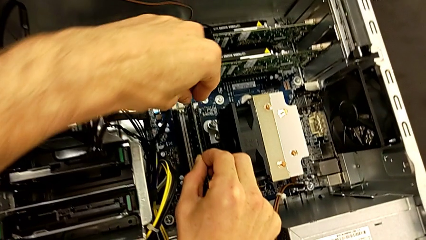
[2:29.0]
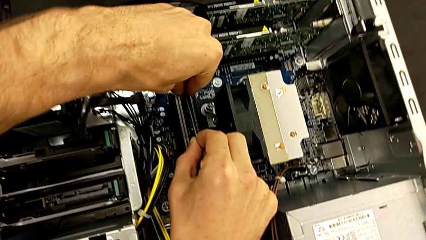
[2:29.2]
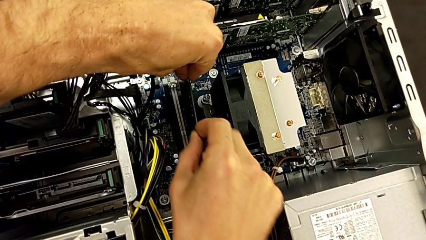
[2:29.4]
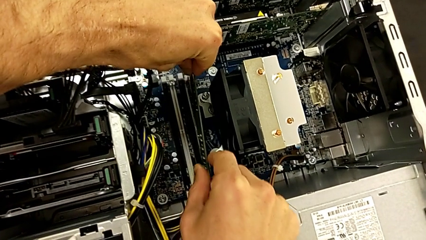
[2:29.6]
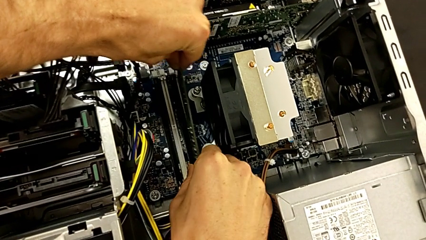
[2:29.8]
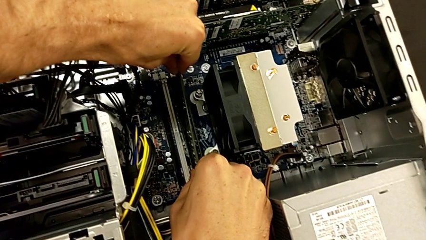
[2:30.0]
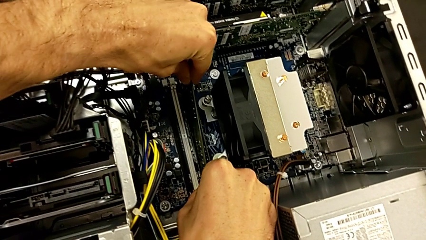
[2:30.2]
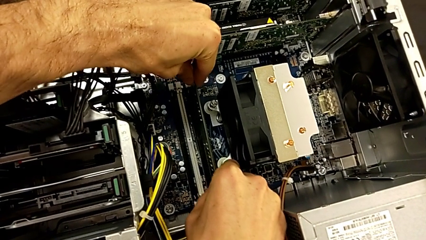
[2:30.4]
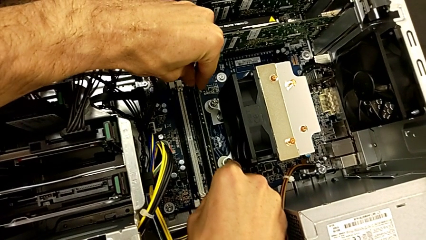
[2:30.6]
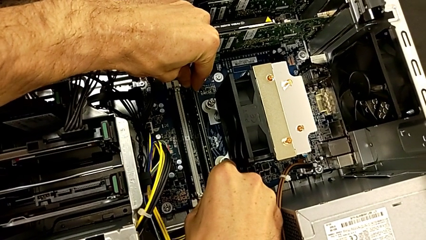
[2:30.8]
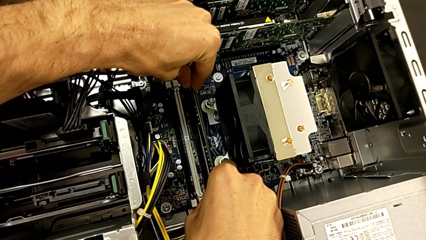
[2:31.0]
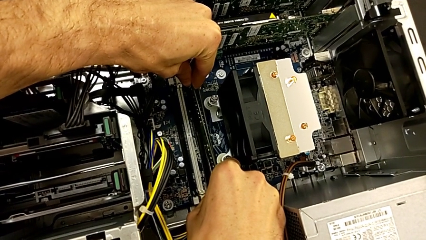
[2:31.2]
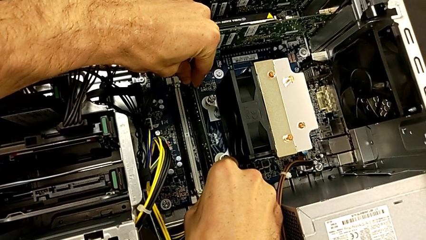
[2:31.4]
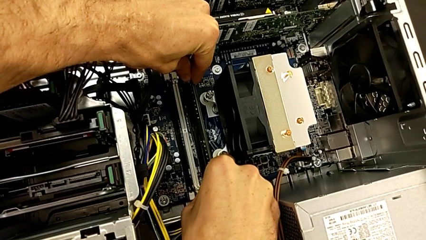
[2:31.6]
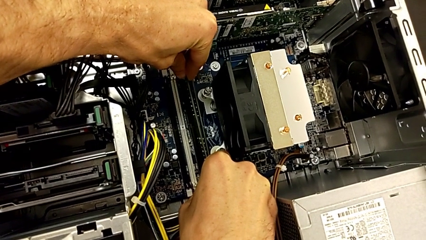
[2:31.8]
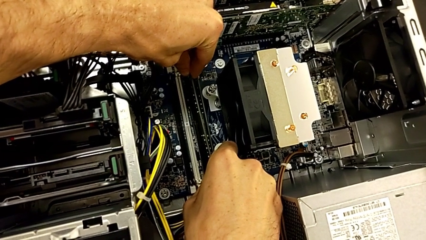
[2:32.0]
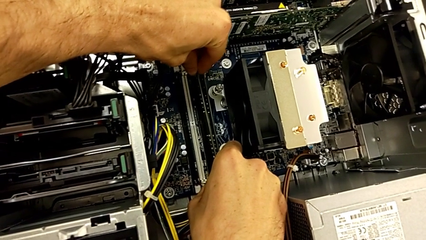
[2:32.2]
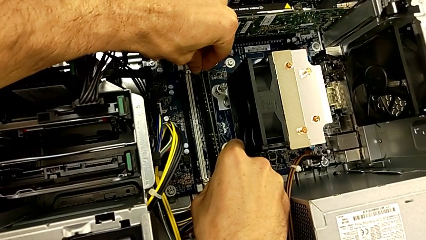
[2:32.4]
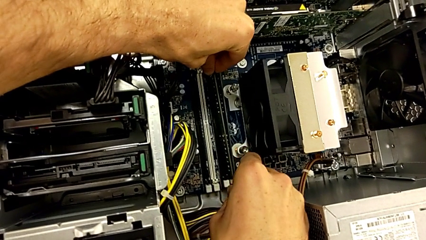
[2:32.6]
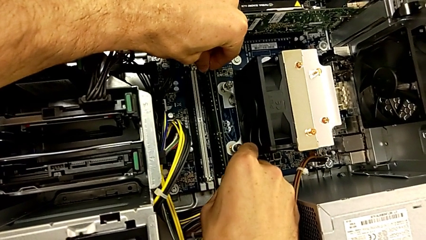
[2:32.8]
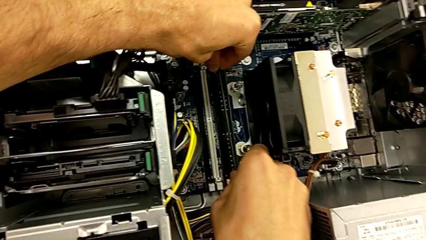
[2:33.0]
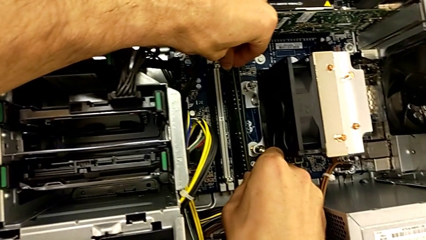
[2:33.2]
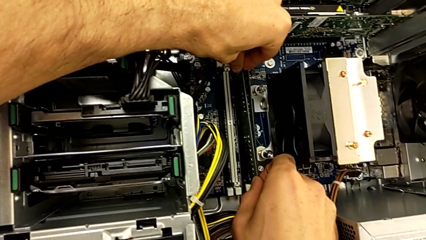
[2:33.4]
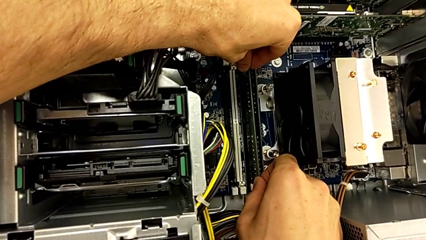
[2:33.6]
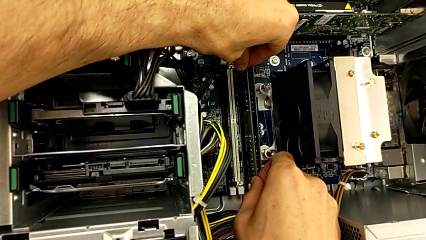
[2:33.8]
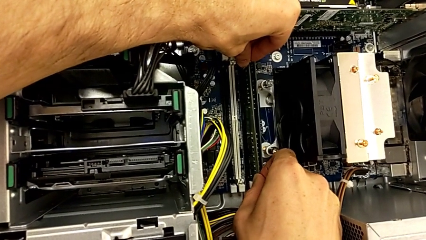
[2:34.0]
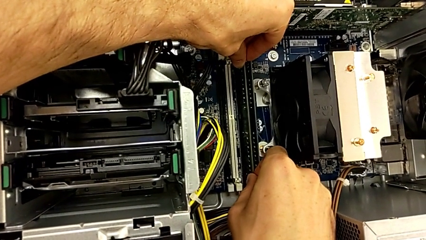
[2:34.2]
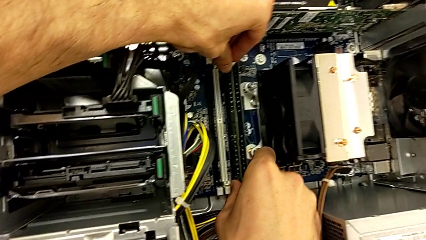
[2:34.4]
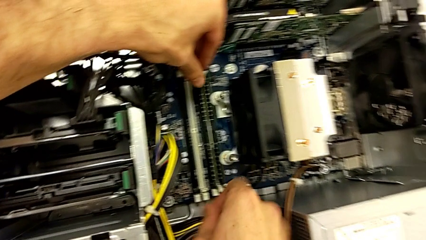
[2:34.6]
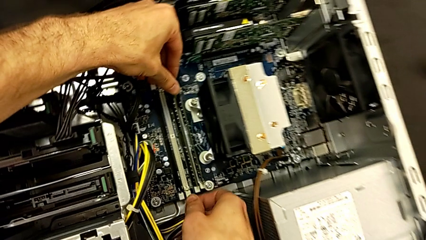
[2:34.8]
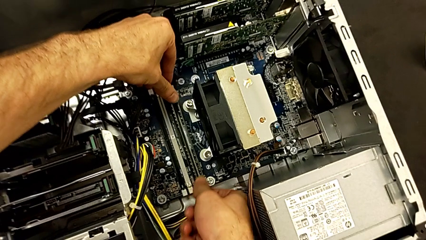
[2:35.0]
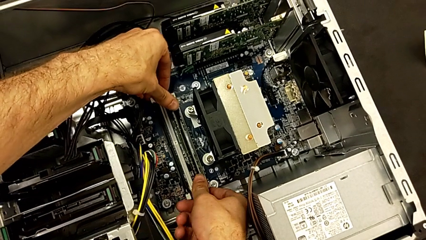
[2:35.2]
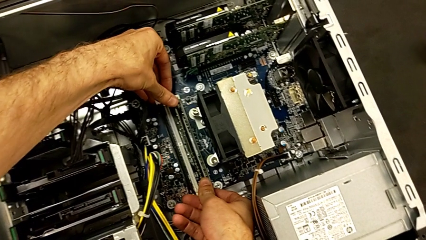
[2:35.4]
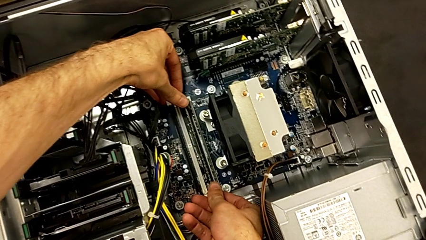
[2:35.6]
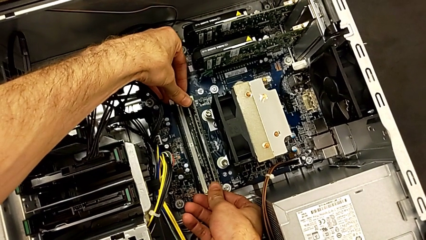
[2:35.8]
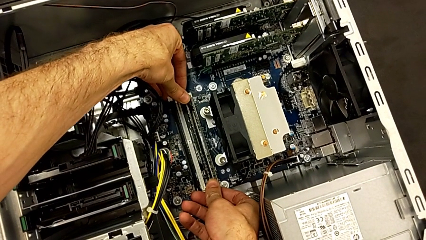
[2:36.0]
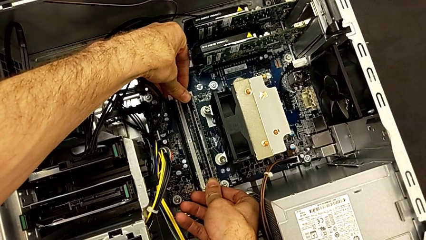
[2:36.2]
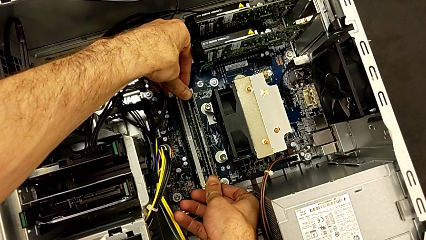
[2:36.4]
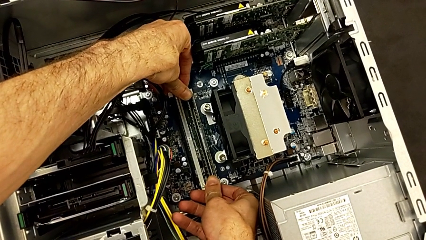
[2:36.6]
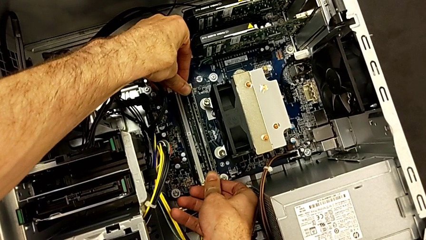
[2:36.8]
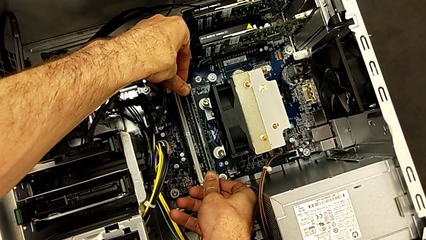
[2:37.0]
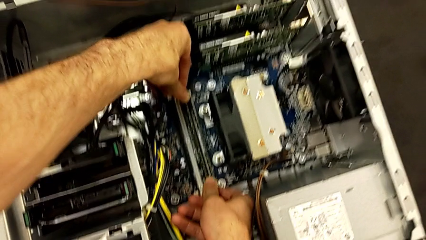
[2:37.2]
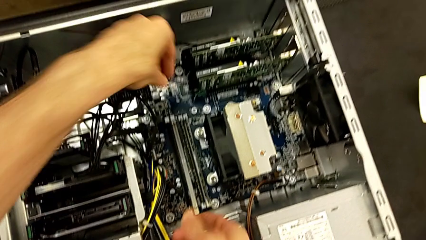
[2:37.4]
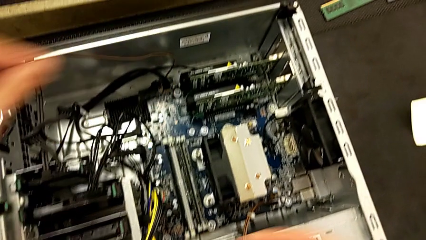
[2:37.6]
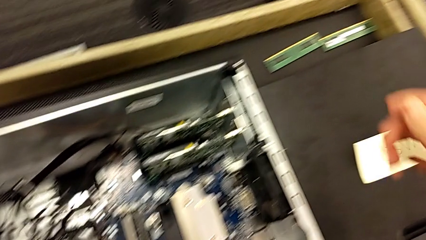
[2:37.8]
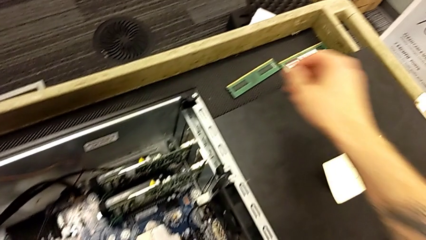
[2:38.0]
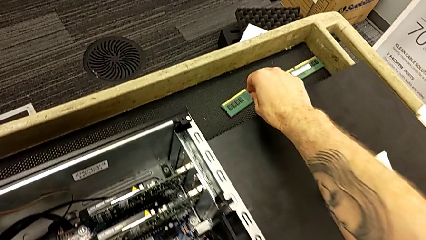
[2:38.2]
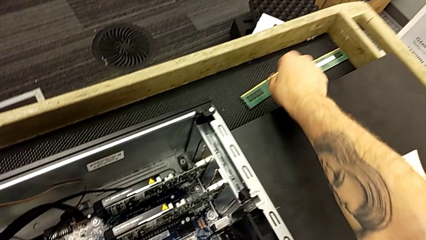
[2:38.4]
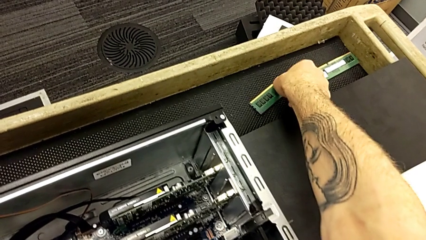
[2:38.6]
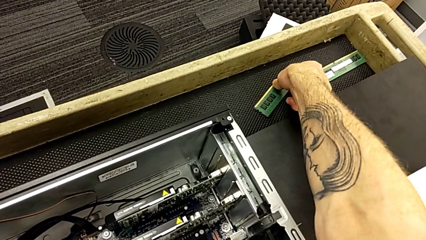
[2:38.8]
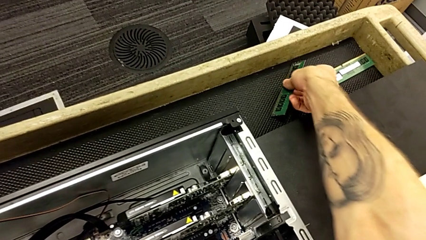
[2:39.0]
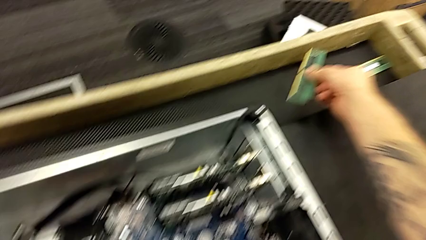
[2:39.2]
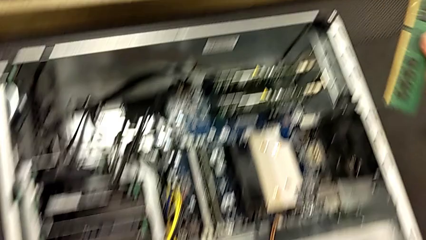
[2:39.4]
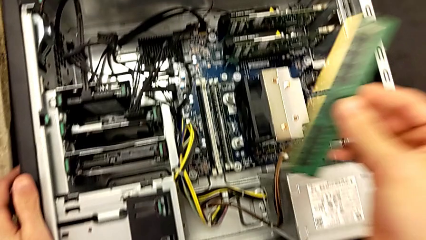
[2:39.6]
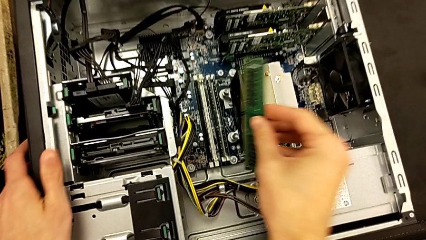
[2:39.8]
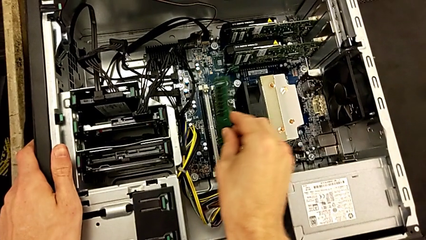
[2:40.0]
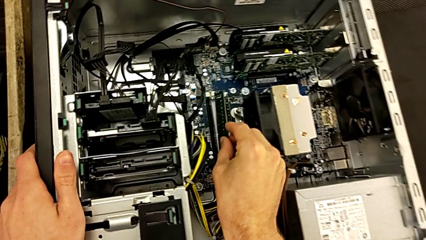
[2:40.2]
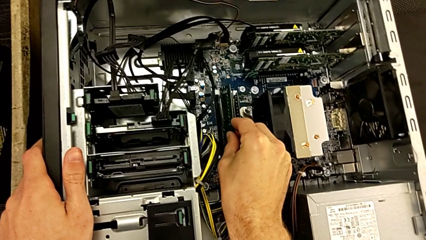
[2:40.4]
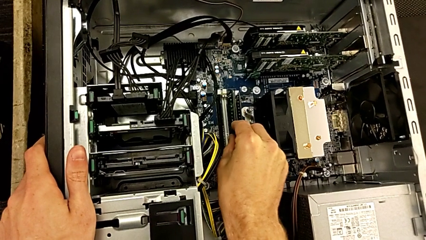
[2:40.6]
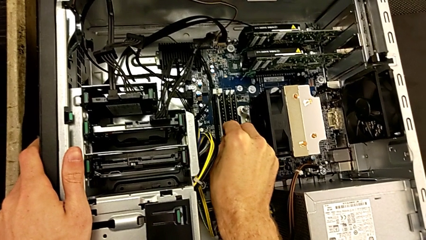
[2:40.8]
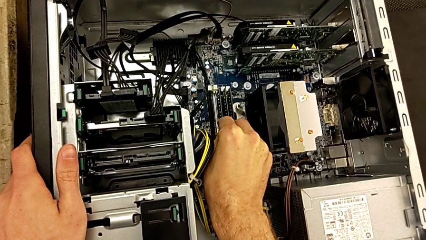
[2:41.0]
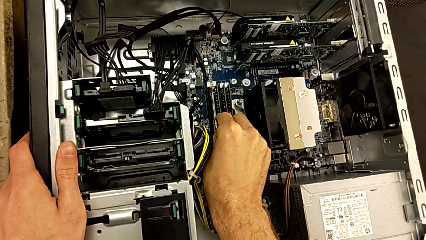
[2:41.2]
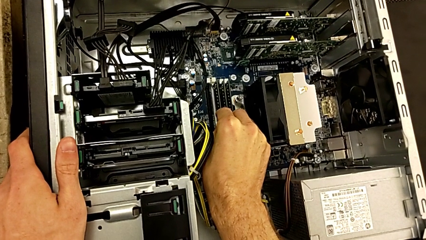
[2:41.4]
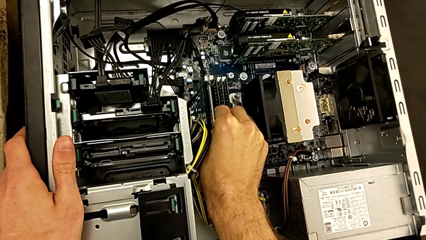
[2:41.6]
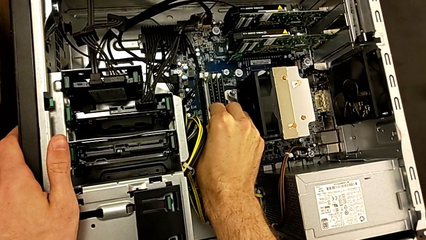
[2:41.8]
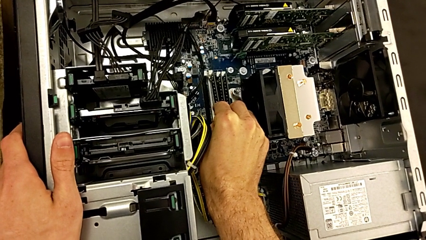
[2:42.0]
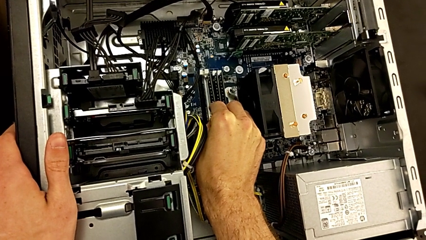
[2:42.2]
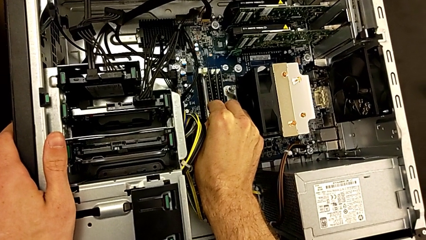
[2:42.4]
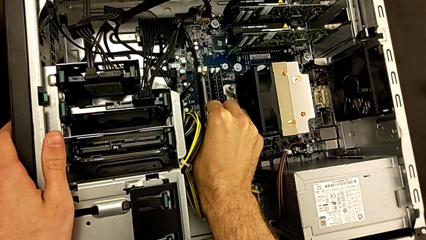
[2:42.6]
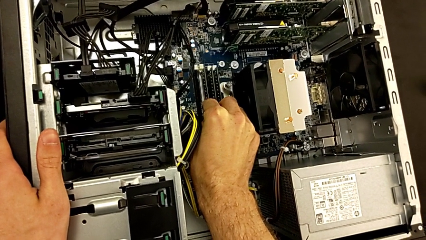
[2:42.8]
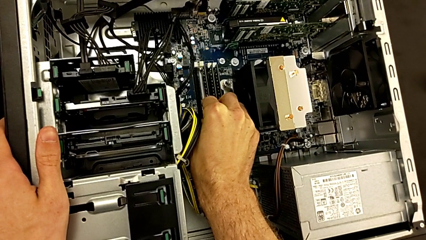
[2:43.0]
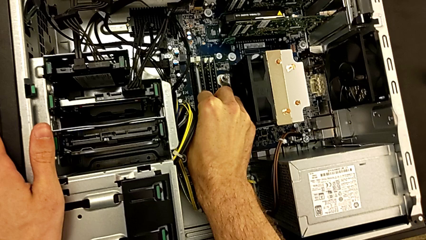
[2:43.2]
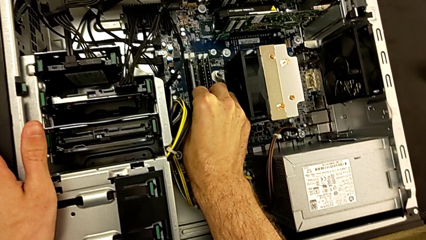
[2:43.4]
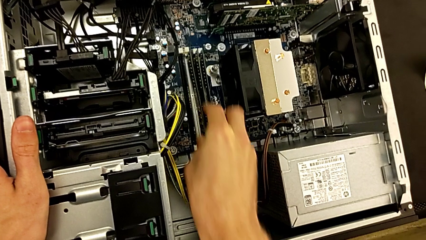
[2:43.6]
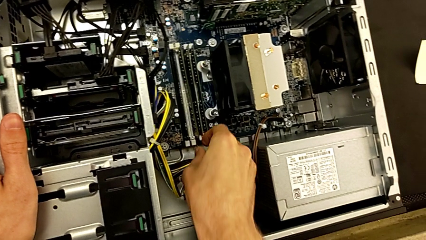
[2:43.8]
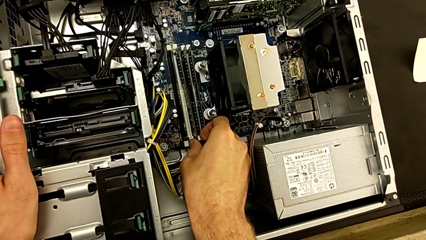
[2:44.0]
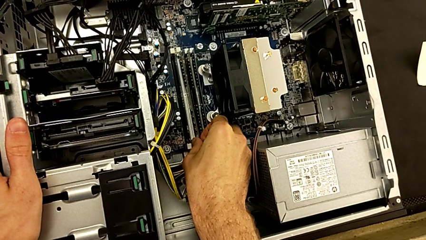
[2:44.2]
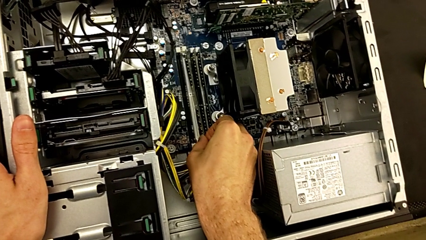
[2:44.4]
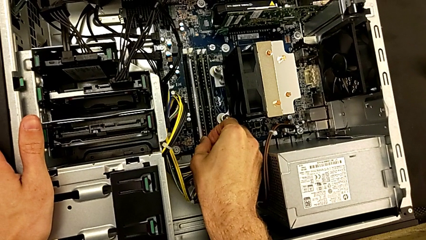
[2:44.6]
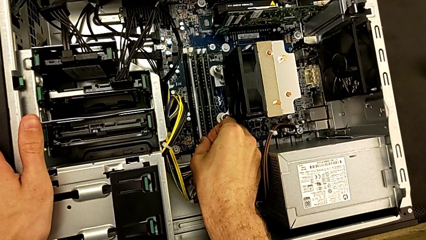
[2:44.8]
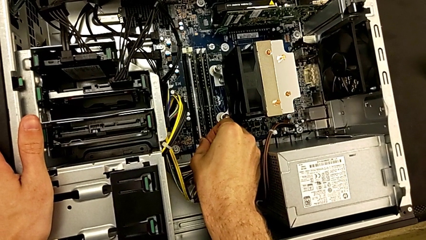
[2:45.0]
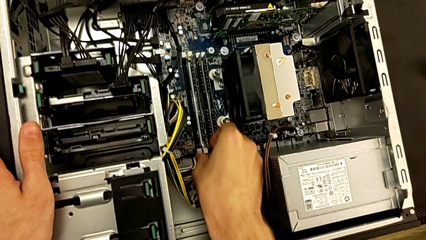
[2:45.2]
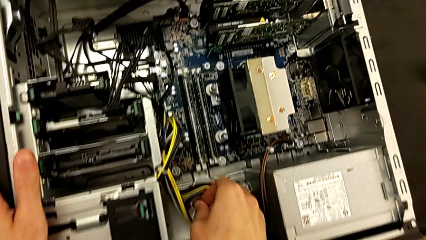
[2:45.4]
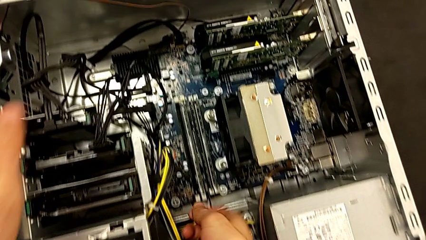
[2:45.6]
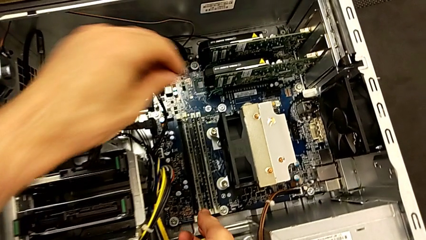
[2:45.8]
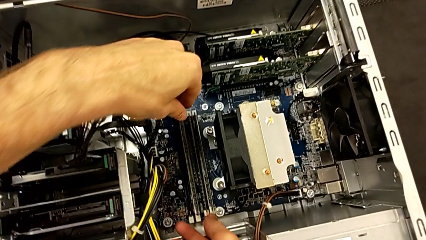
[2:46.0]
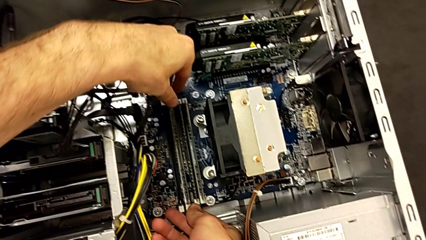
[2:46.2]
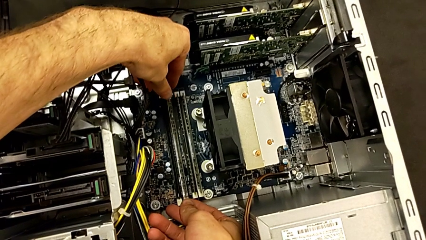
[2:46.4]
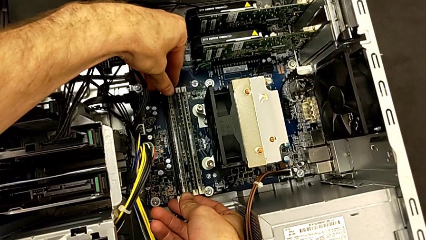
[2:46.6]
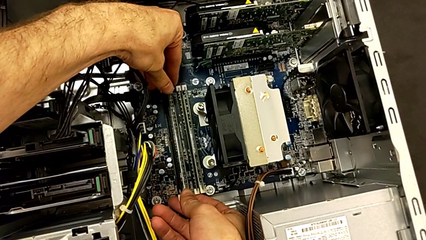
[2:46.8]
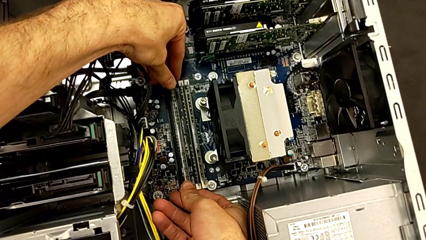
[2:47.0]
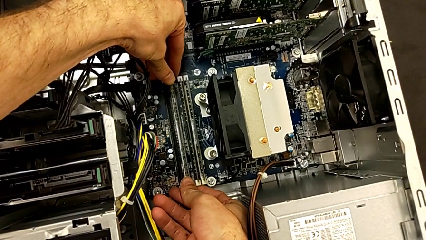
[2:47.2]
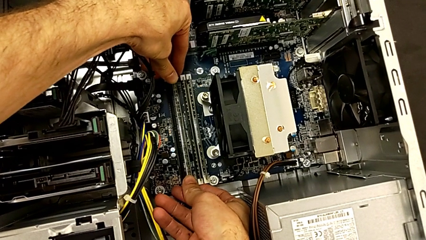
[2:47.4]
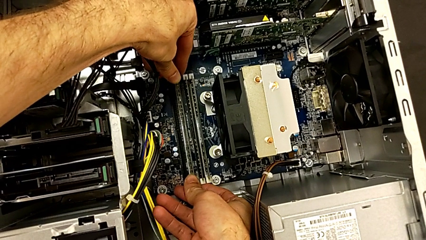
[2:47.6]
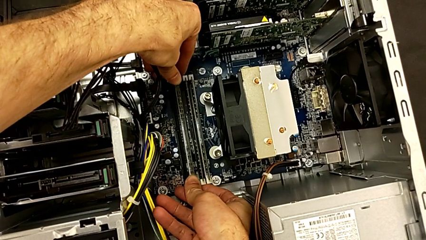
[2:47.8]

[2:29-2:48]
The camera wearer is putting the RAM back into the RAM tabs. They insert the second RAM, close the second RAM tab, lift the third RAM and insert it.
